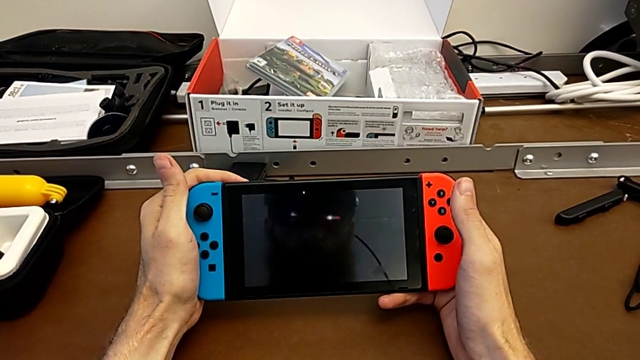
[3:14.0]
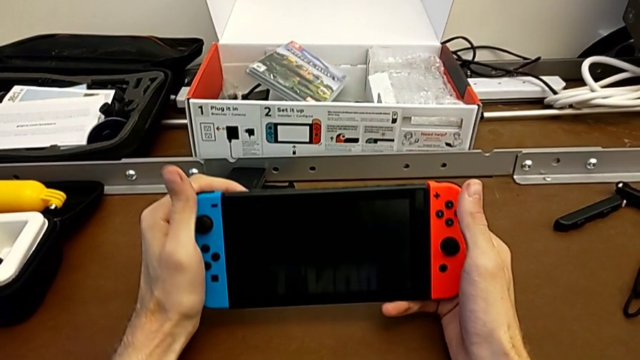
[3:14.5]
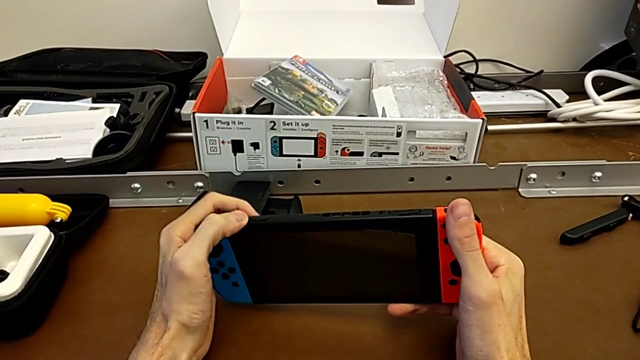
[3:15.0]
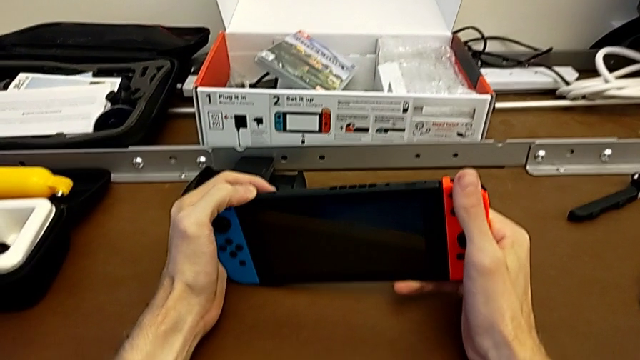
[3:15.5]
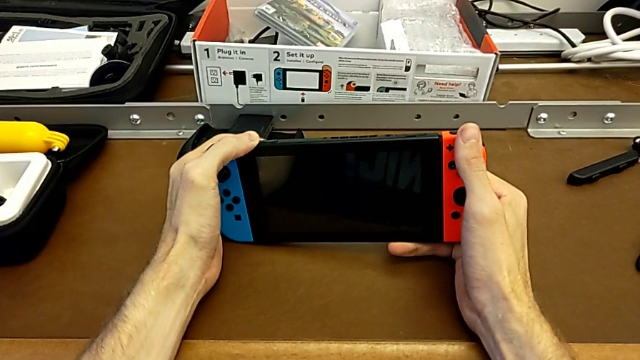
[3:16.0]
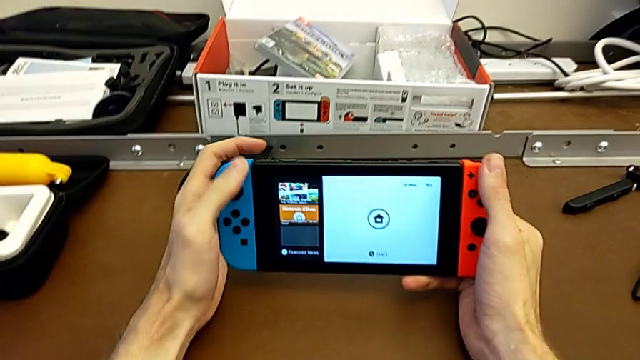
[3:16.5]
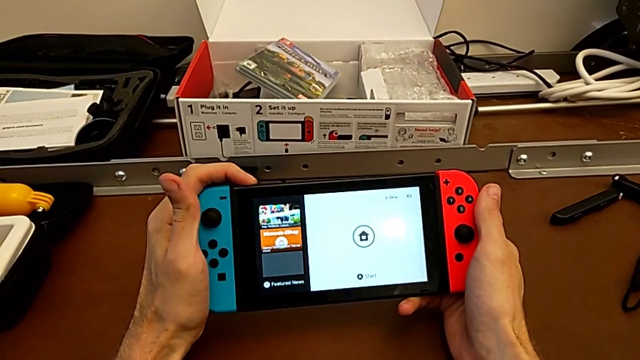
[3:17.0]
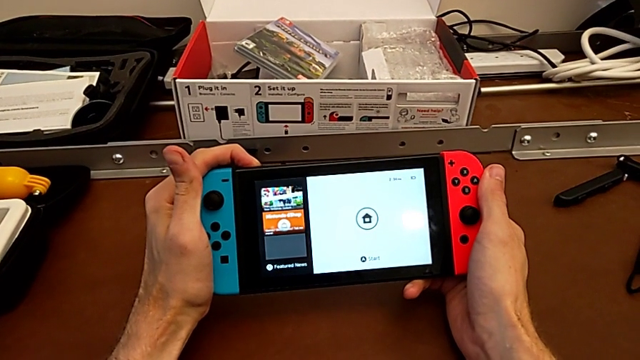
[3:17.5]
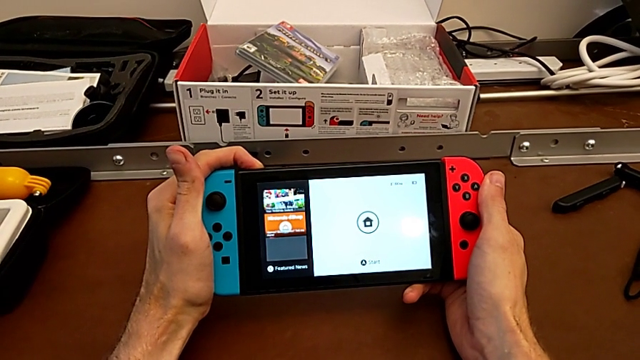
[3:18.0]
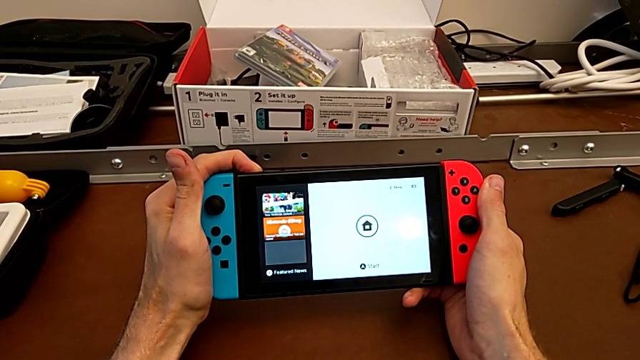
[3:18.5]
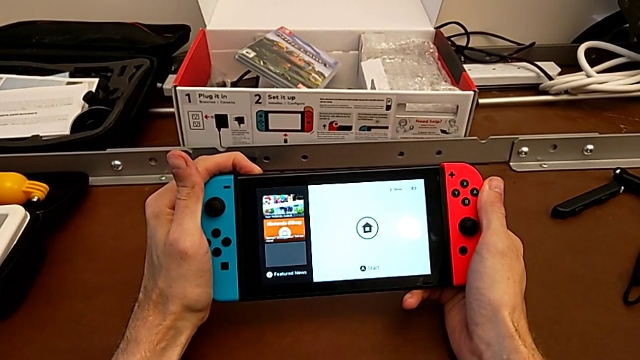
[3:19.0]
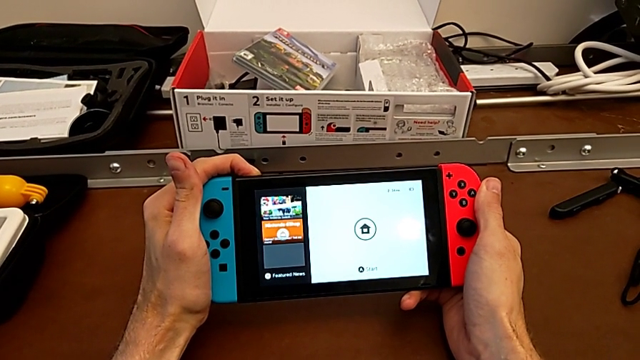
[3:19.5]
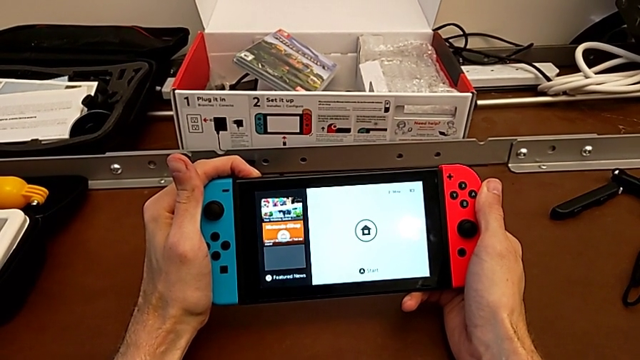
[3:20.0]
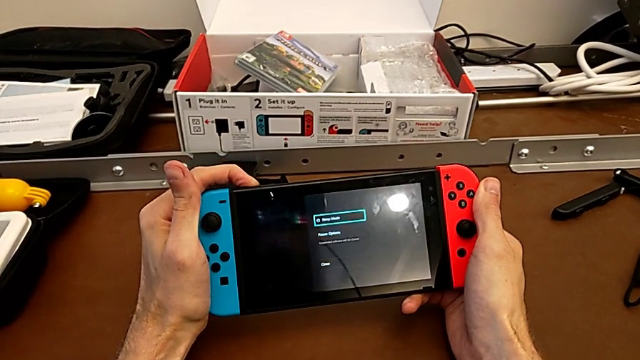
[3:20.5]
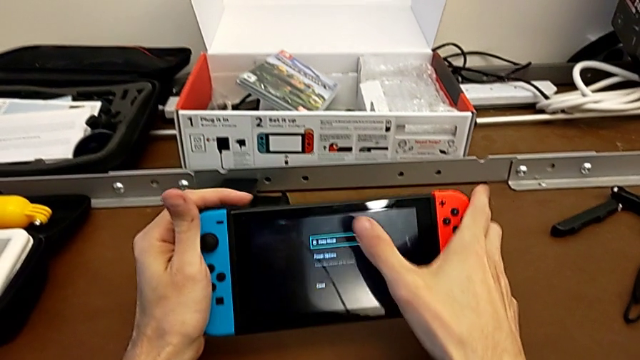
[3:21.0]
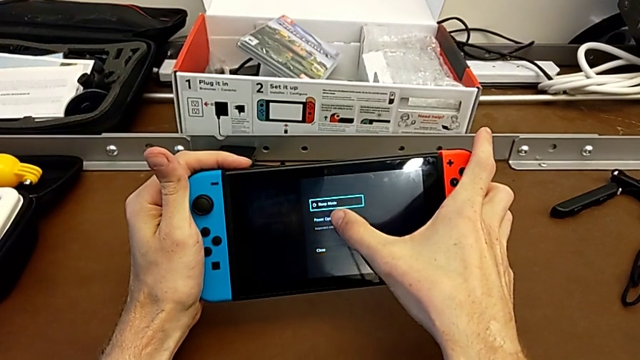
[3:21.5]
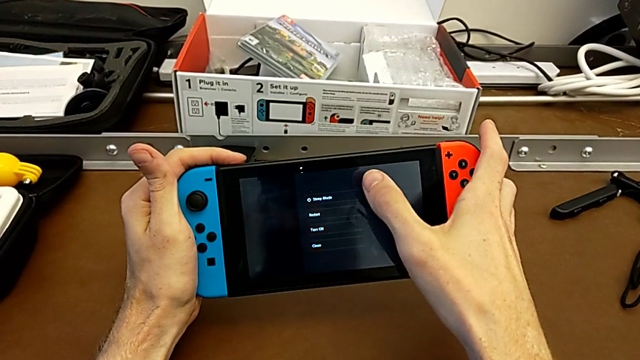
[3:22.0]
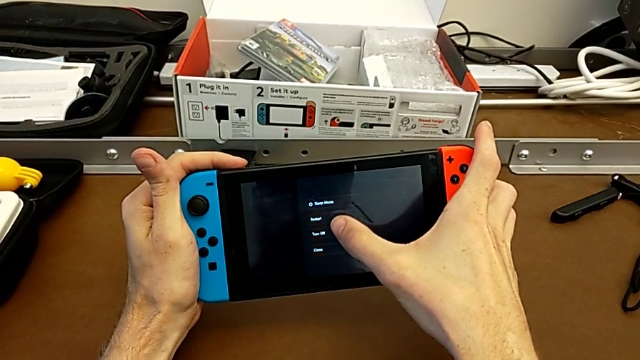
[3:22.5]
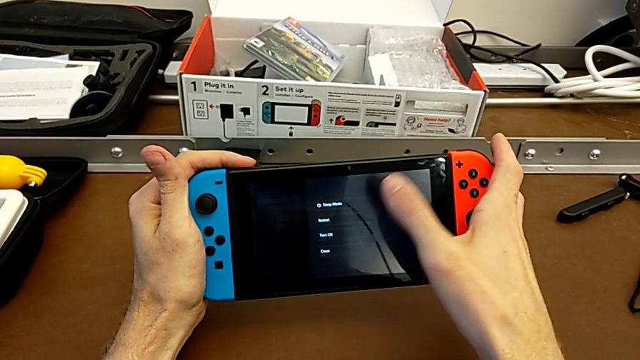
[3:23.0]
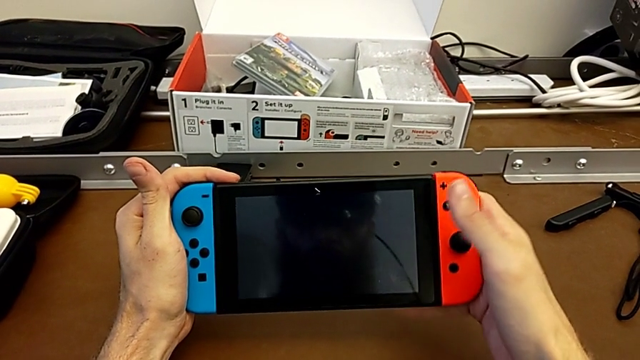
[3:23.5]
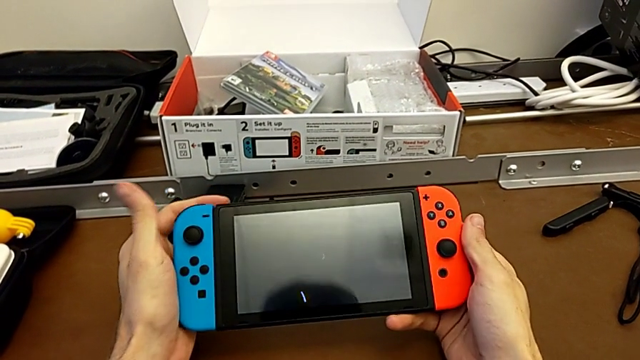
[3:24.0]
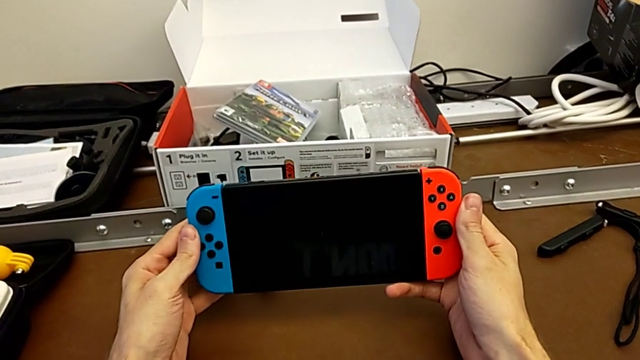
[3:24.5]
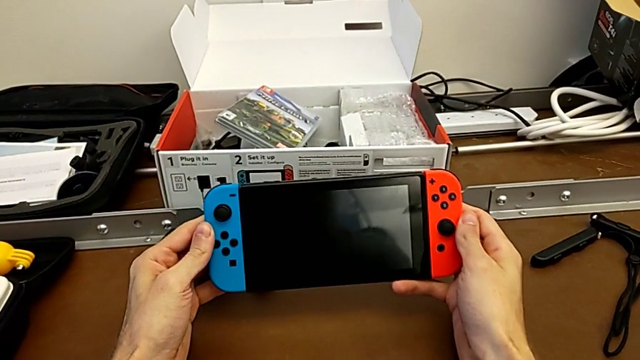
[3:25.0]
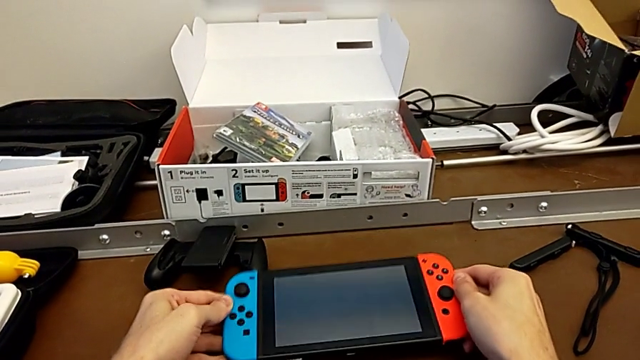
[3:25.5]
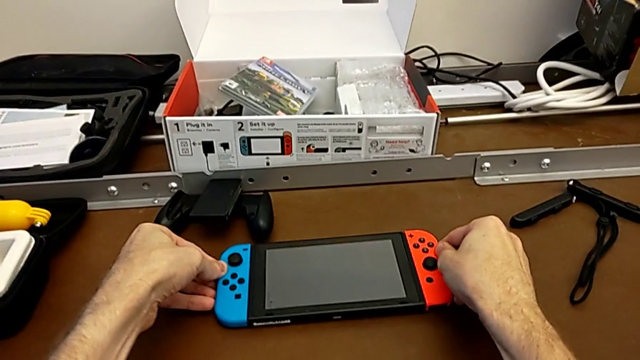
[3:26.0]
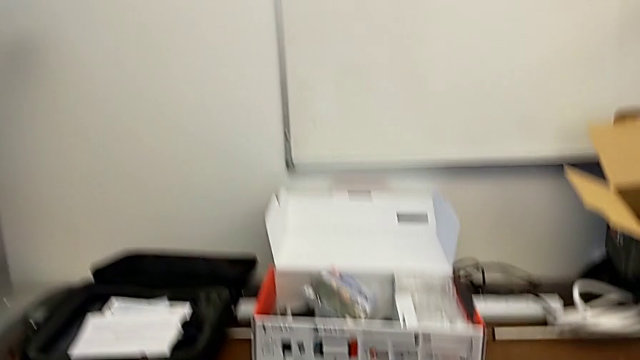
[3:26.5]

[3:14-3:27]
The camera wearer is turning the Nintendo Switch off. They flip the Nintendo Switch, press the button twice, touch the Nintendo Switch twice and place it.
